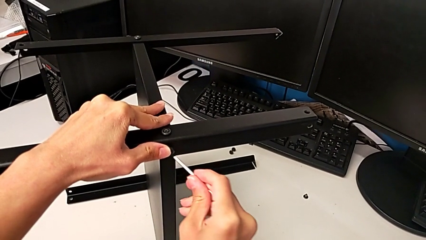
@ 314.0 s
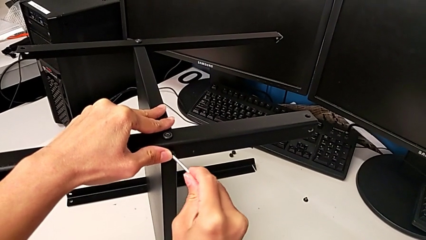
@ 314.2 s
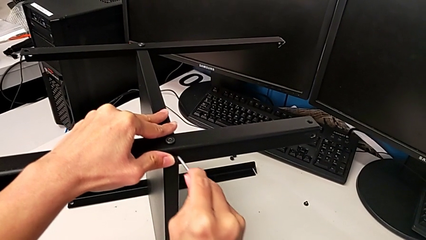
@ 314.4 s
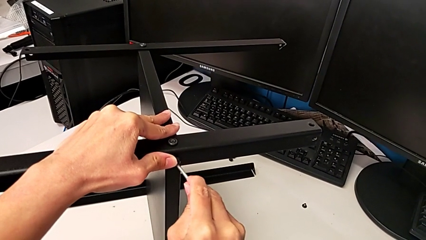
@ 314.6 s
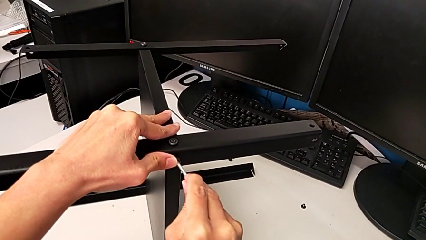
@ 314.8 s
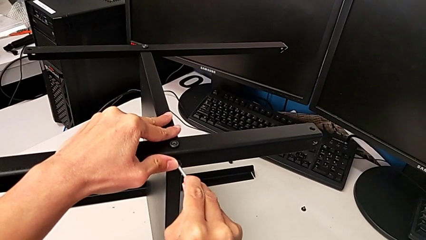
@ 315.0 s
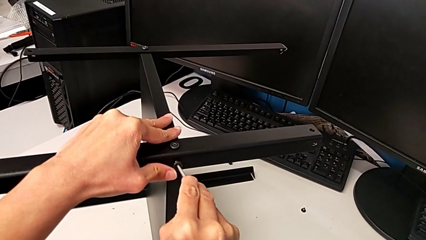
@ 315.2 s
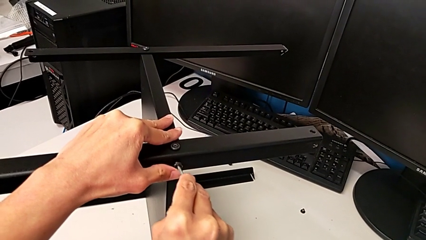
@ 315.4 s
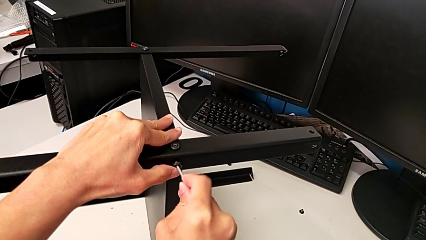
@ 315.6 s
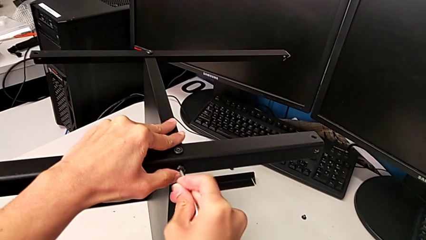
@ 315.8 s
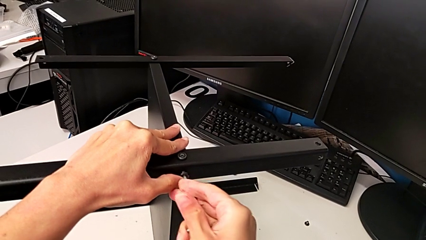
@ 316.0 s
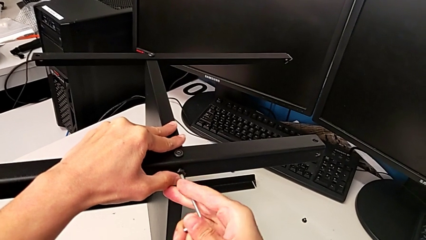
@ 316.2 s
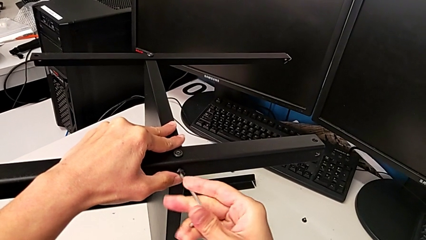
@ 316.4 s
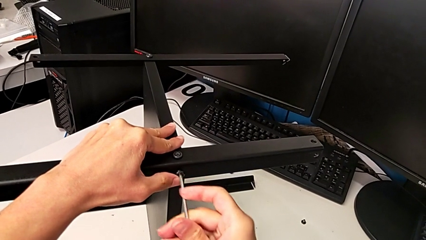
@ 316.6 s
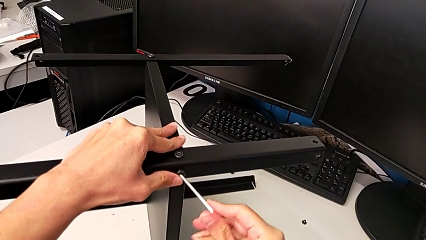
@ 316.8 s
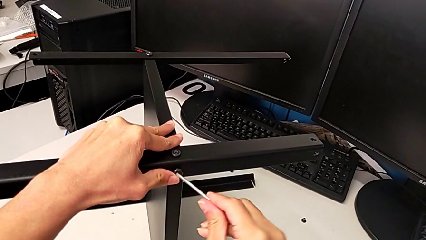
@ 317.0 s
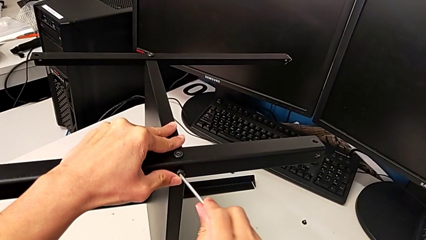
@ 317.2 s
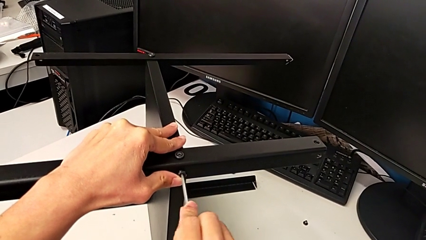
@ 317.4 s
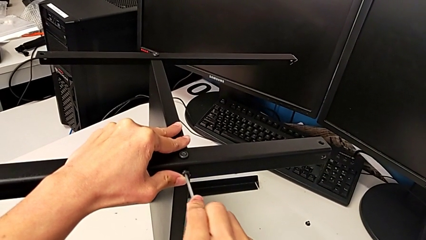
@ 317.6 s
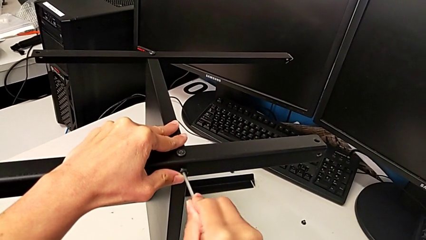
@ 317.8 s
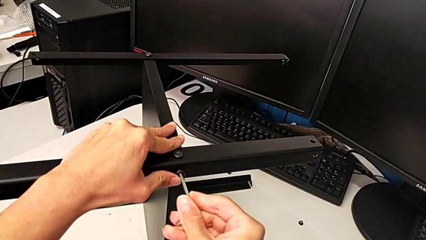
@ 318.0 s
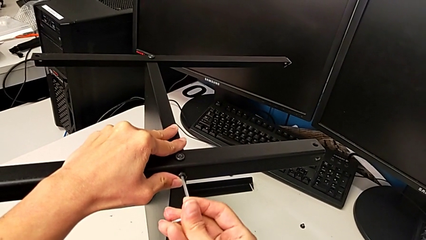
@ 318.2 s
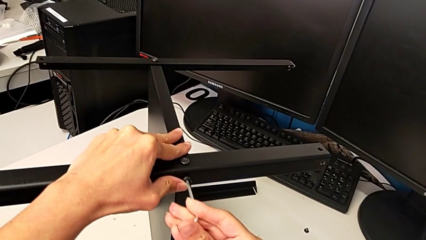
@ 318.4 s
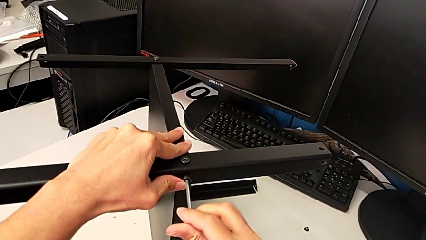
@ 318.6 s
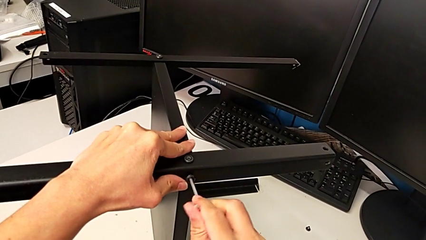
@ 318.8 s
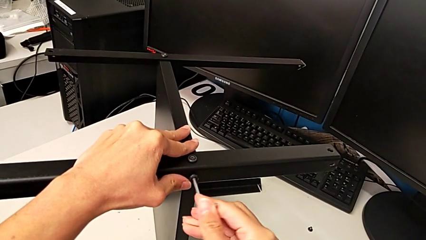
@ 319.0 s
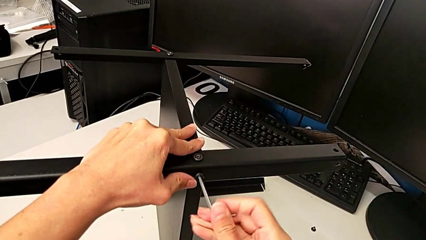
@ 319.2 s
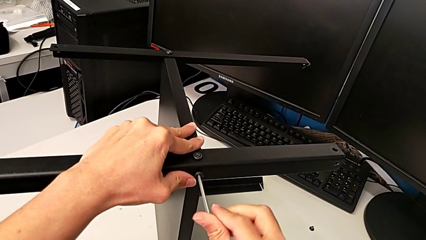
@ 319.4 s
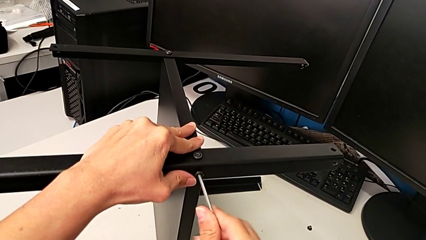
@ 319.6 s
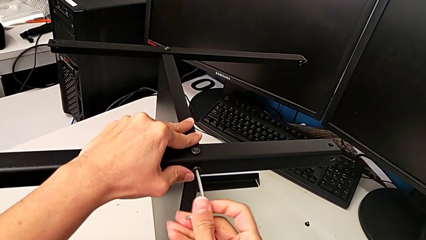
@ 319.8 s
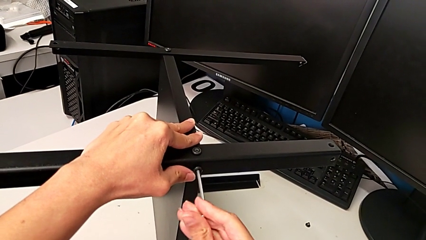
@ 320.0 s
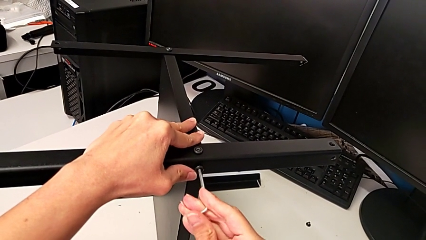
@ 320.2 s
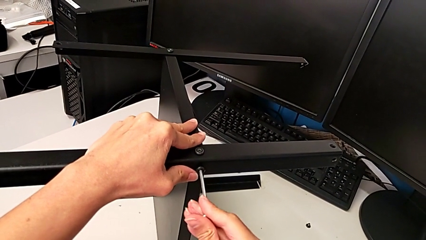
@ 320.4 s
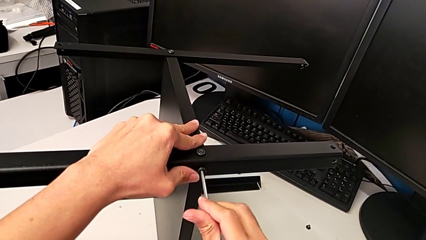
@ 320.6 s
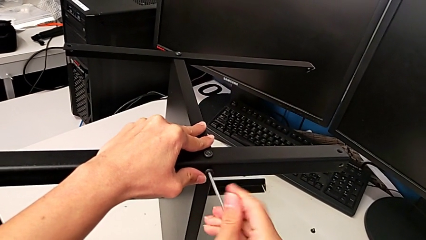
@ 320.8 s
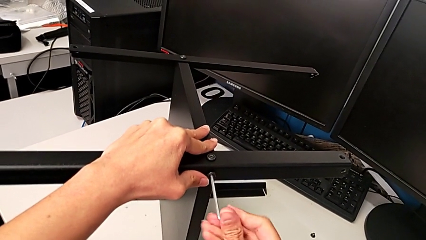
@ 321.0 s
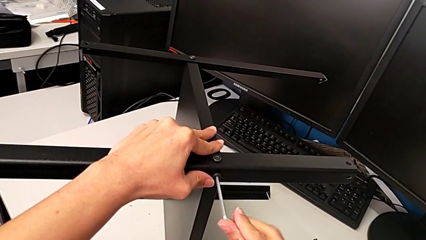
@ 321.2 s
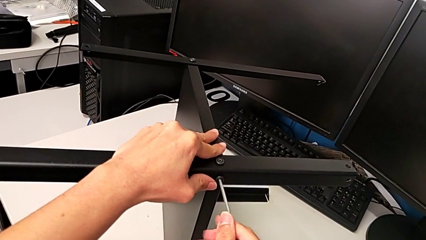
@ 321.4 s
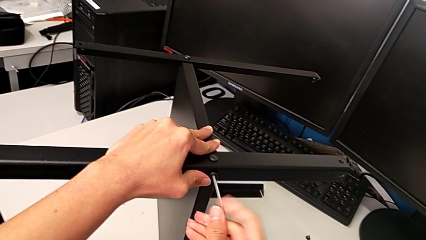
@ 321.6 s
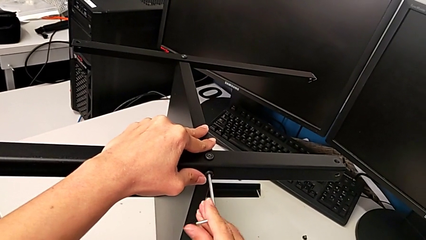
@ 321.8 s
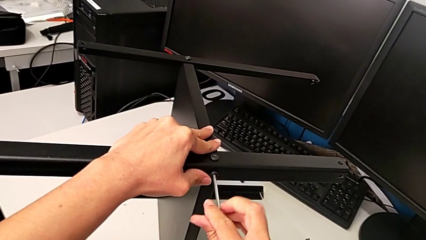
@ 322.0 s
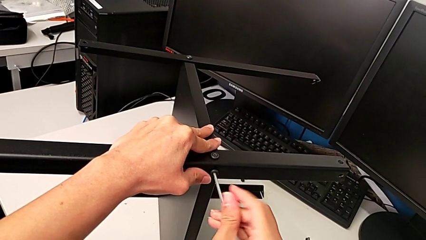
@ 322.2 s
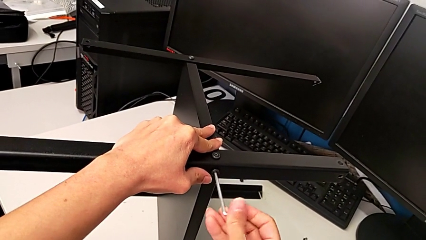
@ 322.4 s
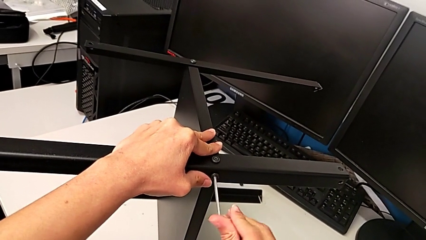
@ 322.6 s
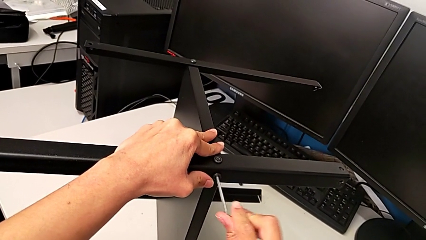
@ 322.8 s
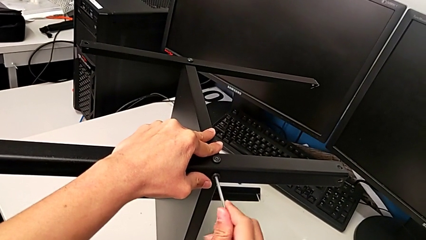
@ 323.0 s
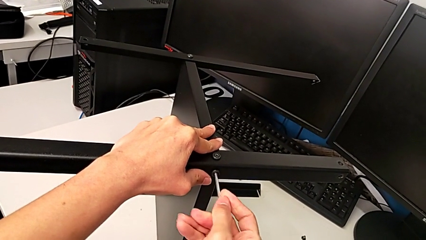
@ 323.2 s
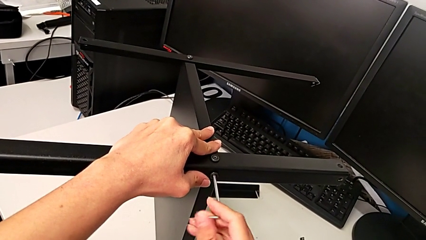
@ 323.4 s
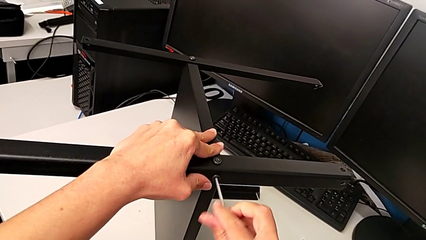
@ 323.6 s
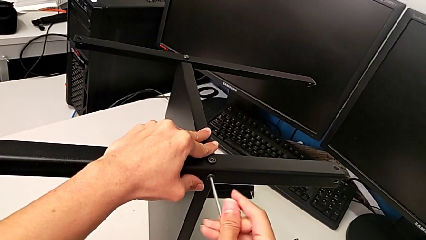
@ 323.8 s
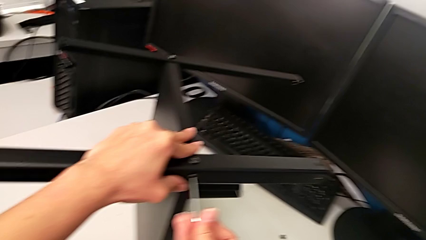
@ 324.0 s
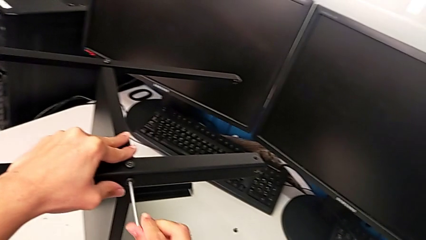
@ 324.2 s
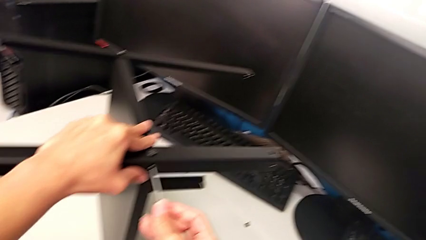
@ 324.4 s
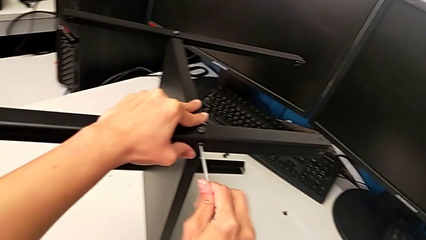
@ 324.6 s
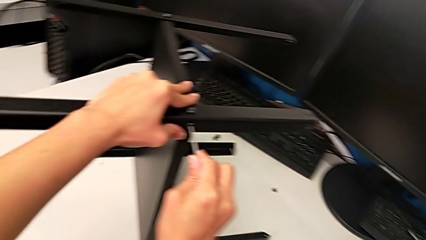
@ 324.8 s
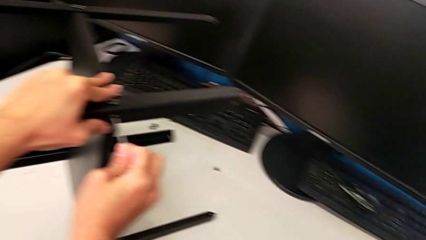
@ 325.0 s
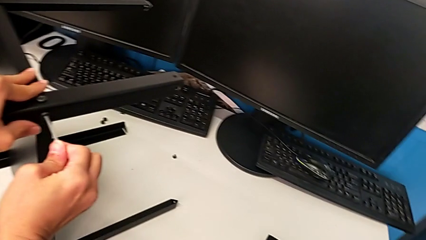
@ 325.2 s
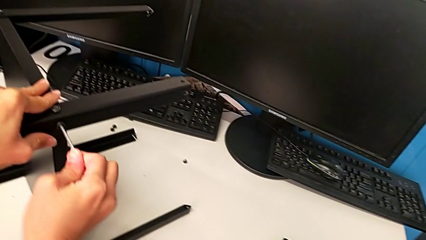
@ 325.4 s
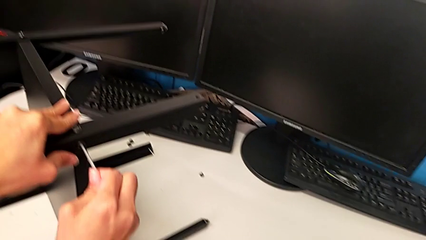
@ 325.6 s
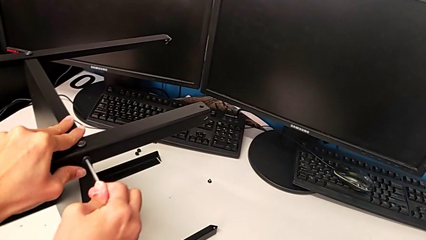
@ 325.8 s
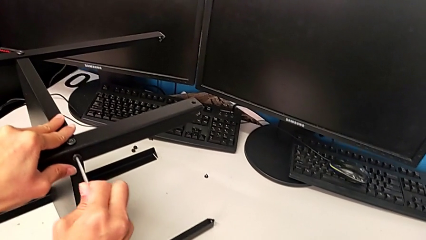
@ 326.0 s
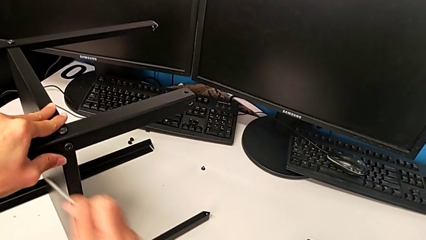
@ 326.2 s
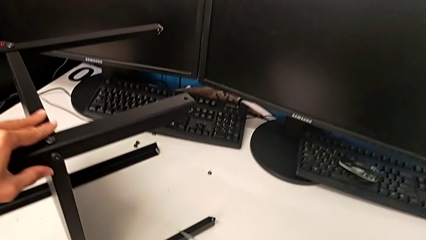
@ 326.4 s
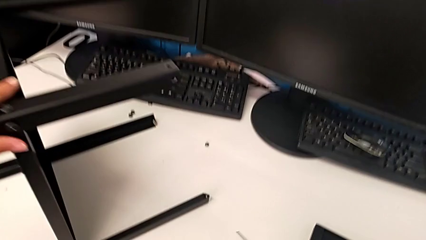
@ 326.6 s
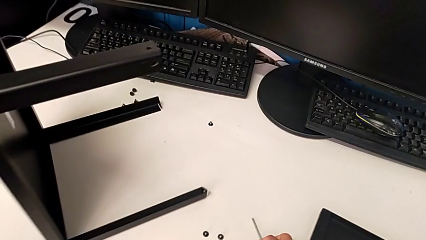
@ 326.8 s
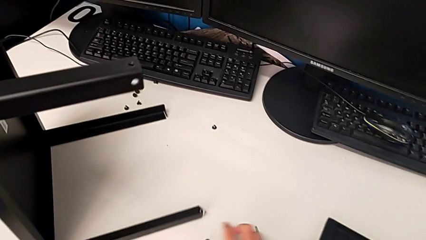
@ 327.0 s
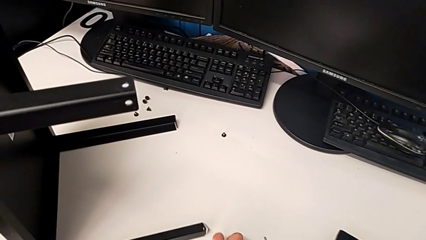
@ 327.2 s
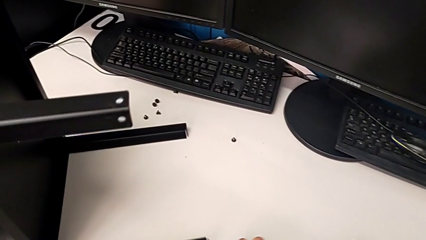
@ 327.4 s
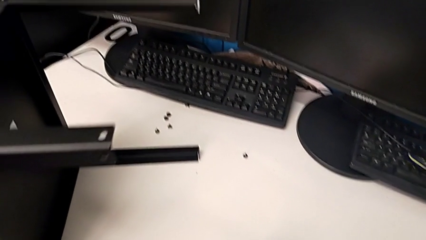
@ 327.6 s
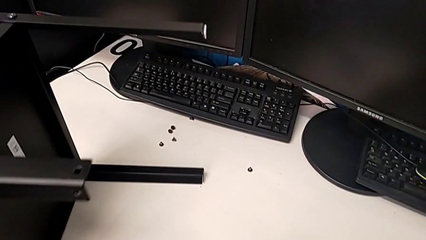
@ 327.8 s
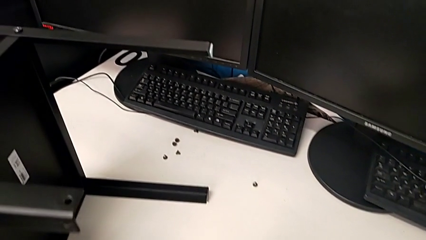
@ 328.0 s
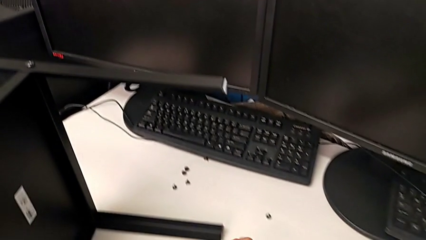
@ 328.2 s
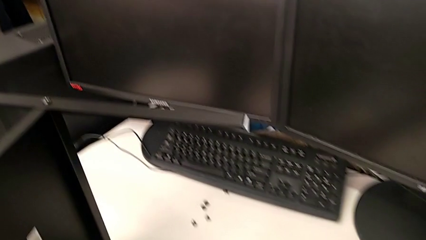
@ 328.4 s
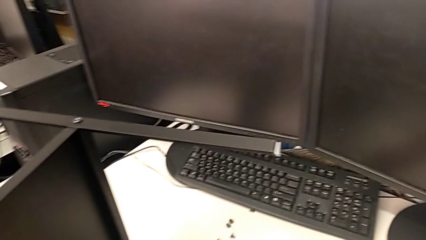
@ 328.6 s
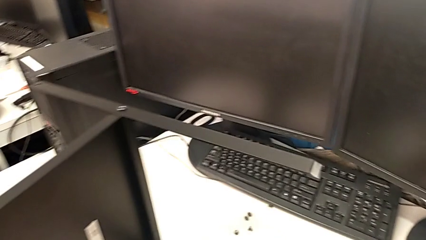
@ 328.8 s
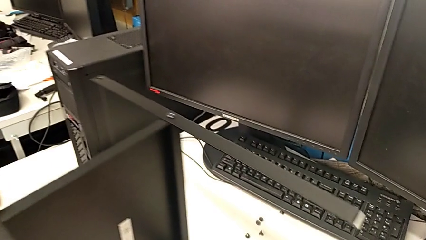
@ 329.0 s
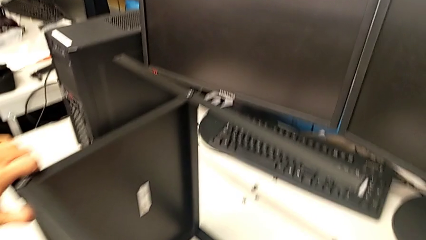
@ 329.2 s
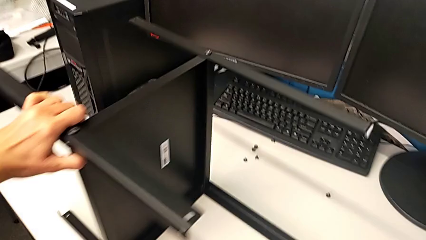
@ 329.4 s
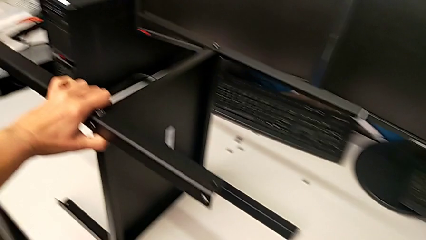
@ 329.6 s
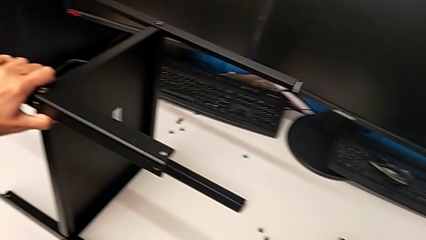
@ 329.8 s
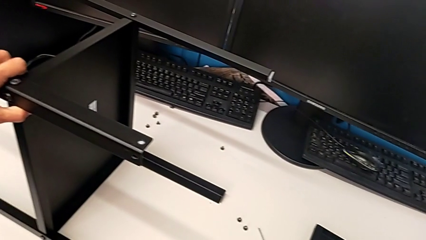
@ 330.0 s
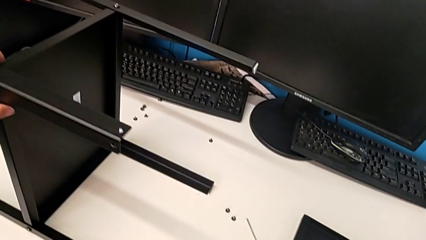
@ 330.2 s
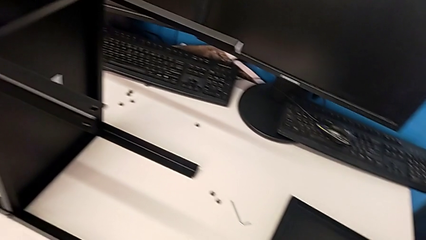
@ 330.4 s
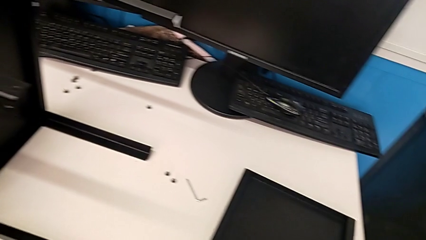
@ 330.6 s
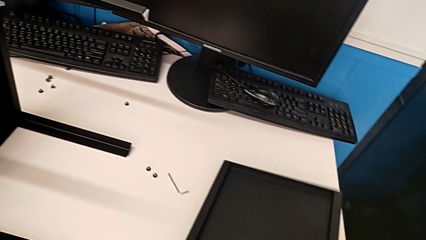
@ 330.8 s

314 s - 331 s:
The camera wearer is assembling another leg. They insert the Allen wrench, screw the second hex socket head, withdraw the Allen wrench, place it and align the nightstand.
